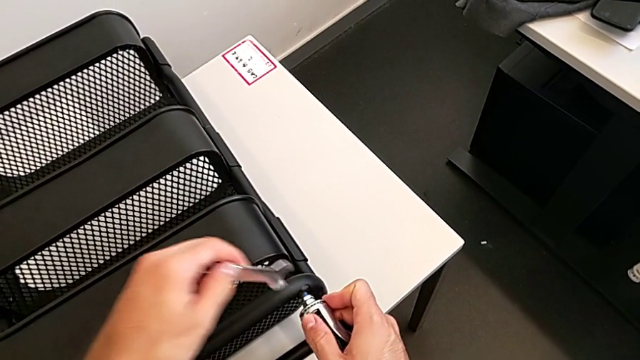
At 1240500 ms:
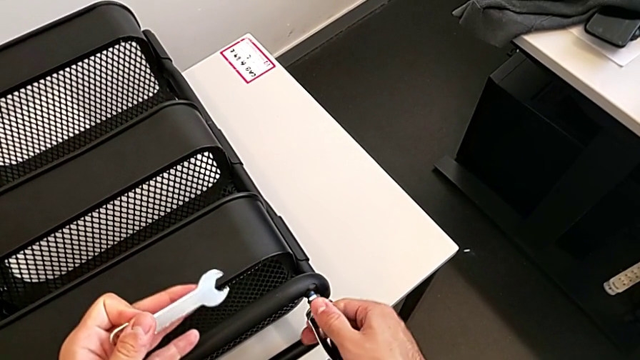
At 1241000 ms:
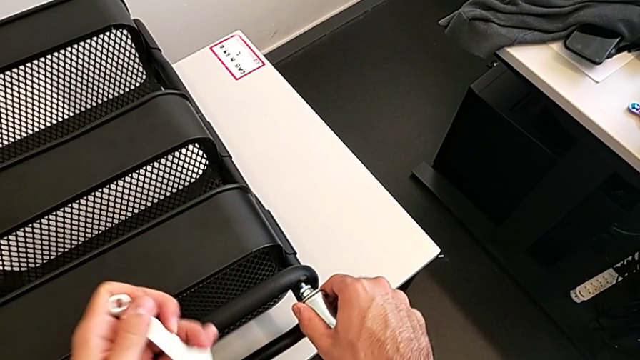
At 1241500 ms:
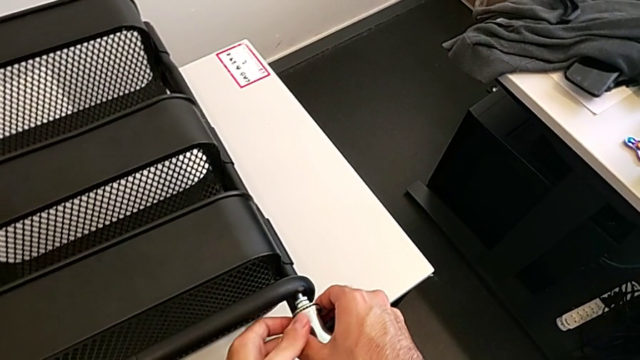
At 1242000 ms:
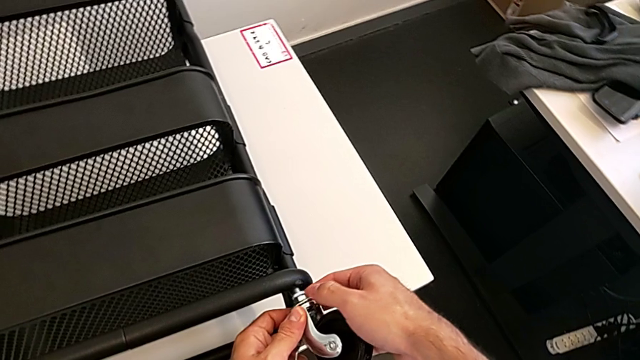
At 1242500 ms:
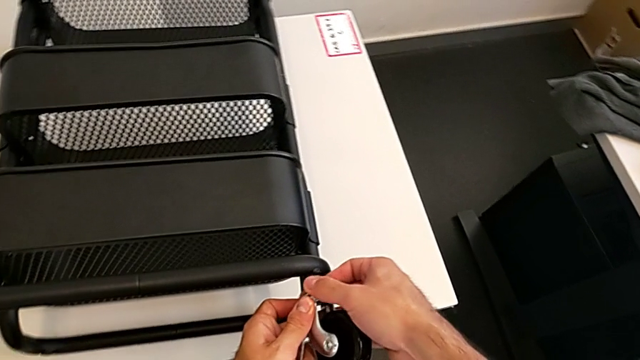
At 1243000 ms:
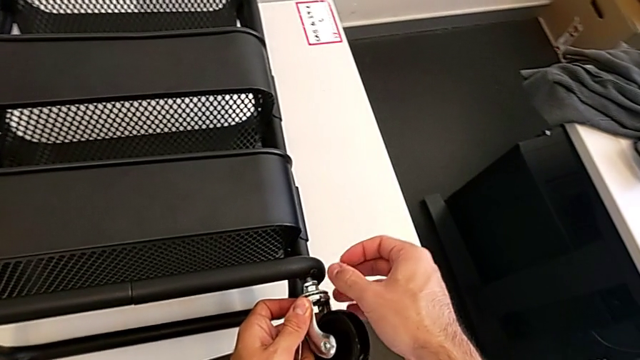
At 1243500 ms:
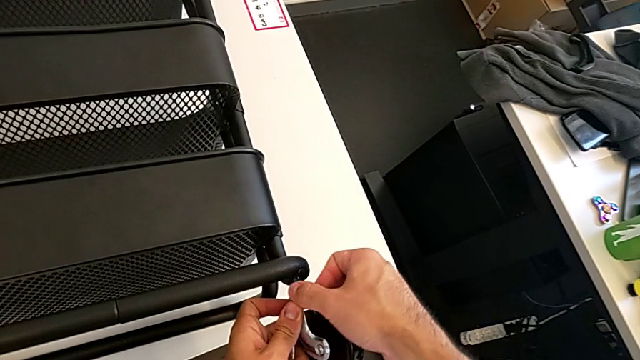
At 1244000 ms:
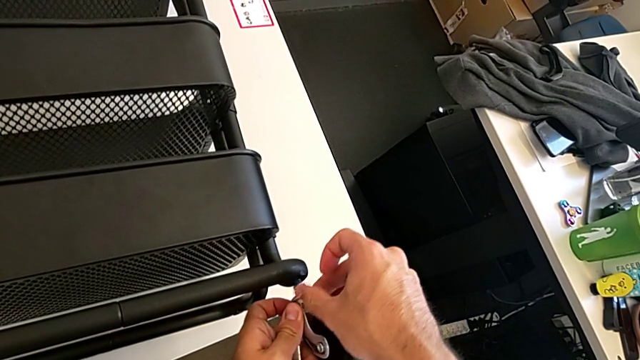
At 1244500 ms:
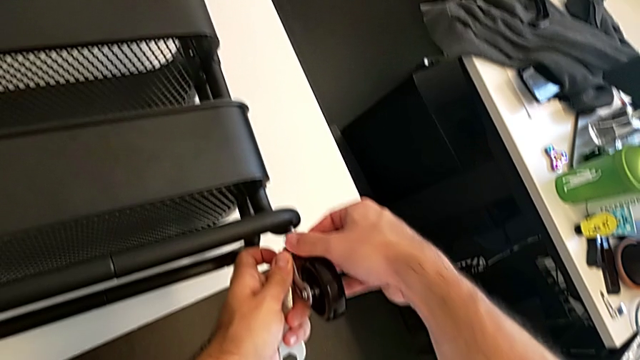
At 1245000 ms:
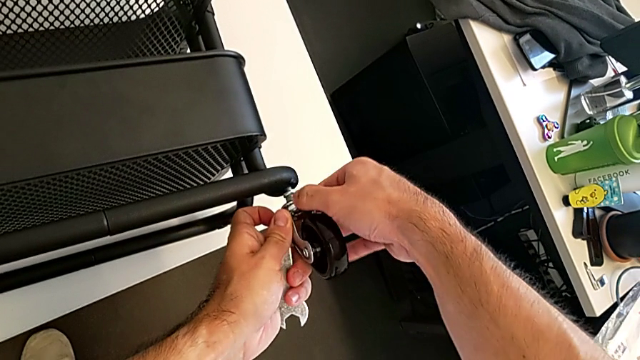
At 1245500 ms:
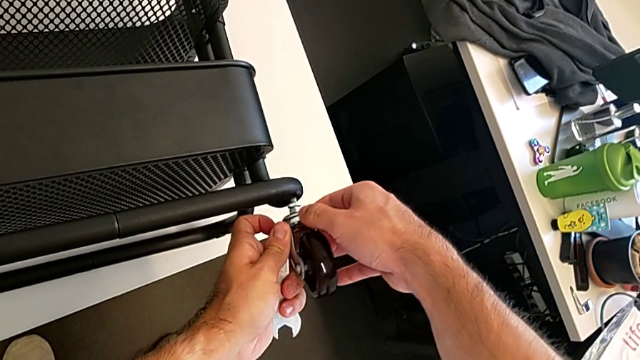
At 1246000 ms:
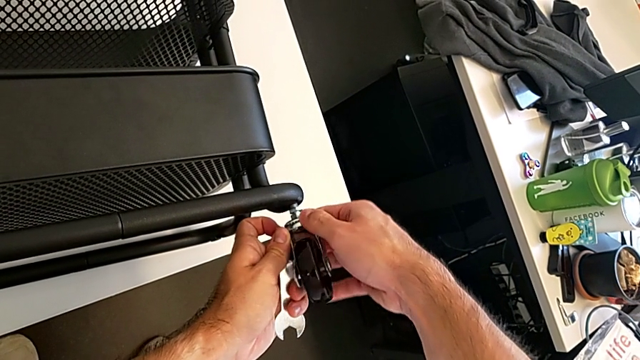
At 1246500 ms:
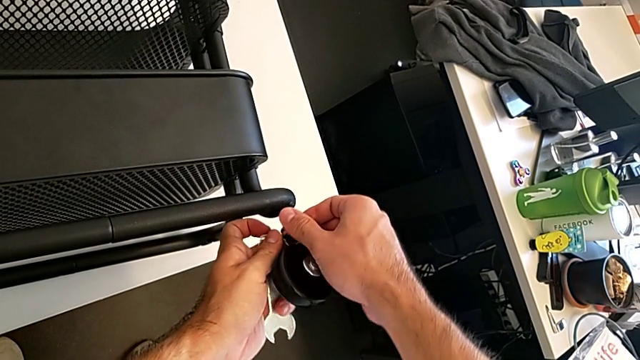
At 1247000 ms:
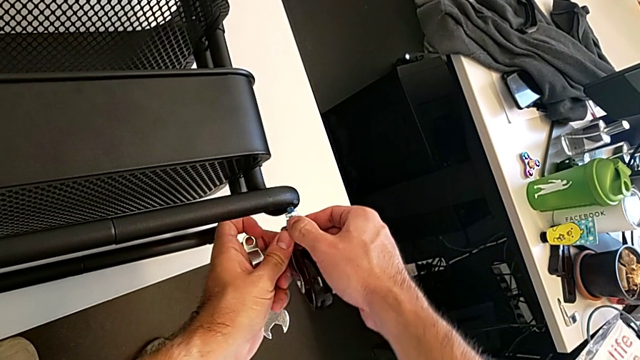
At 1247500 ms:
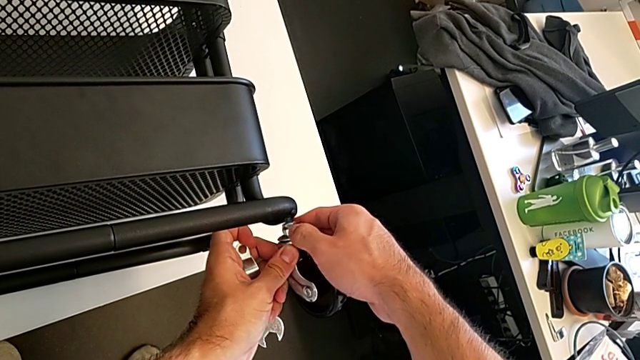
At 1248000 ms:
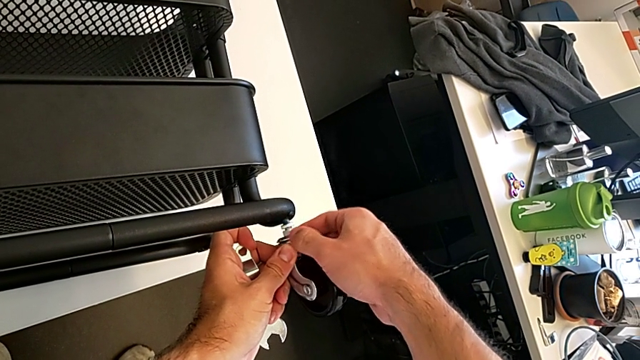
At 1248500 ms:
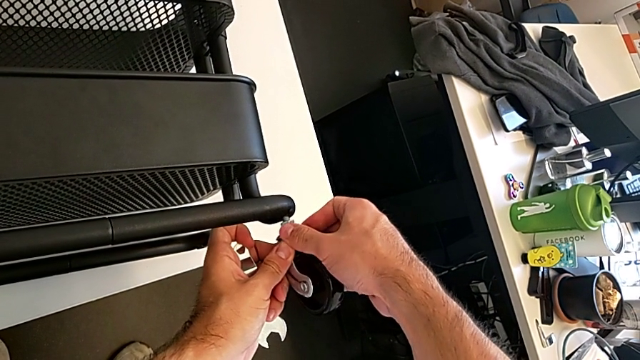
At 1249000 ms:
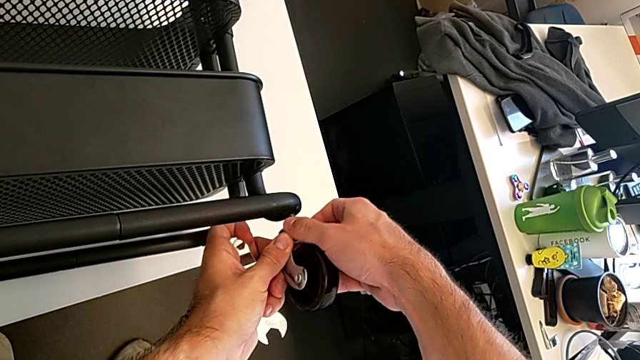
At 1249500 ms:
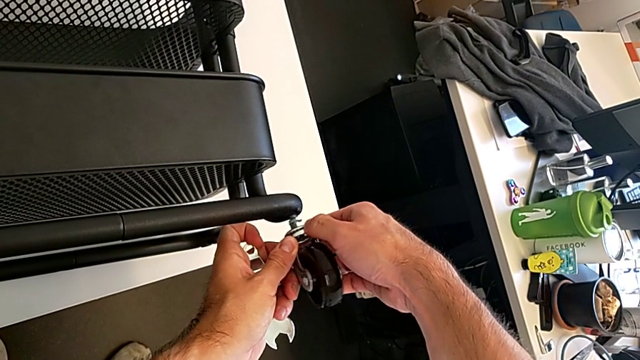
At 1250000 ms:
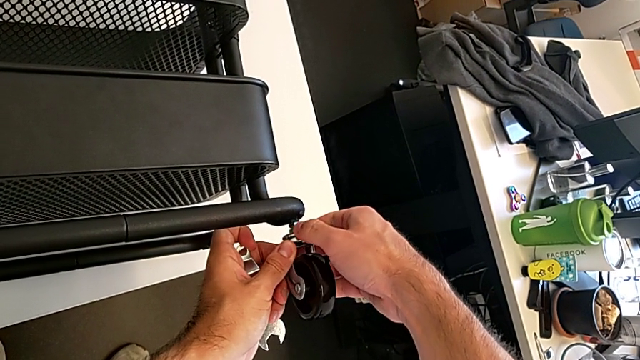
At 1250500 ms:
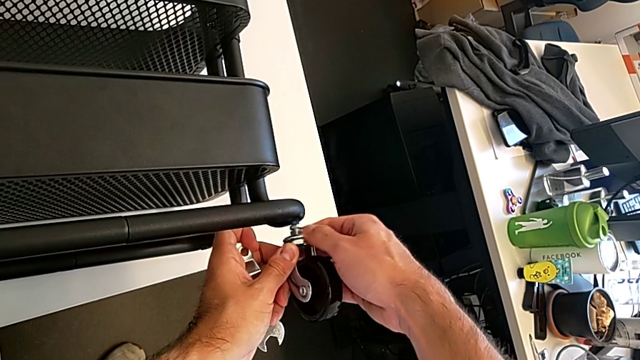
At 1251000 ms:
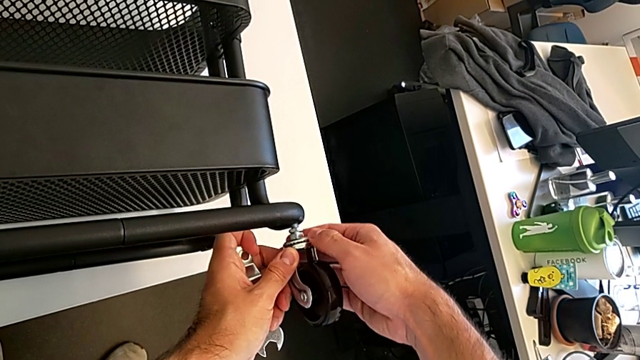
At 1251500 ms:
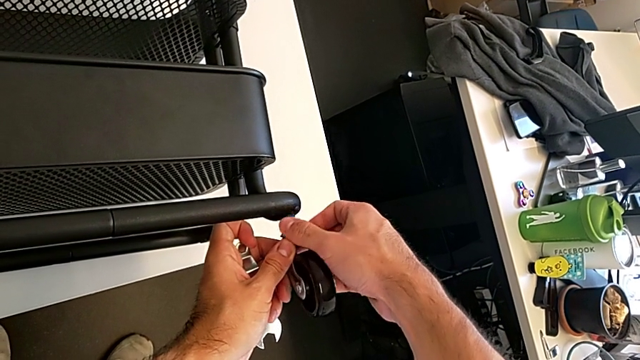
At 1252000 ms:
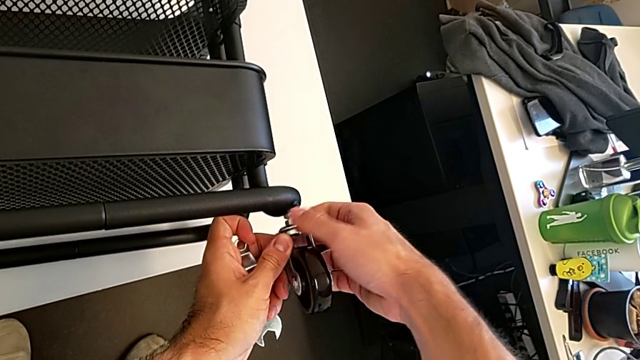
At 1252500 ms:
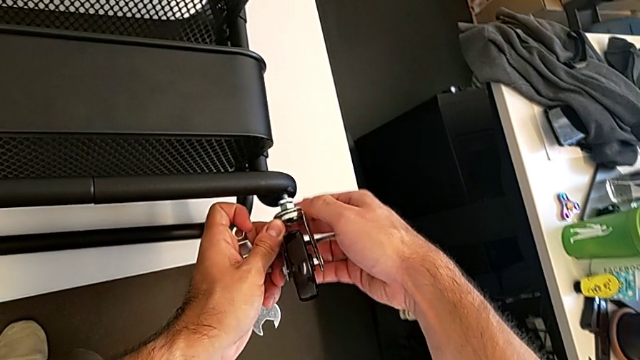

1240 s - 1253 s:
The camera wearer is screwing the four wheels. They keep wrongly screwing the first wheel in the wrong direction.

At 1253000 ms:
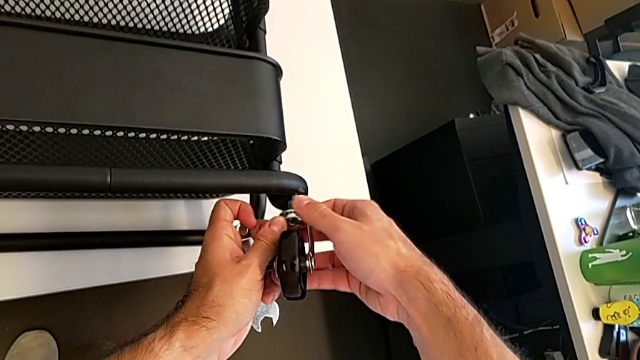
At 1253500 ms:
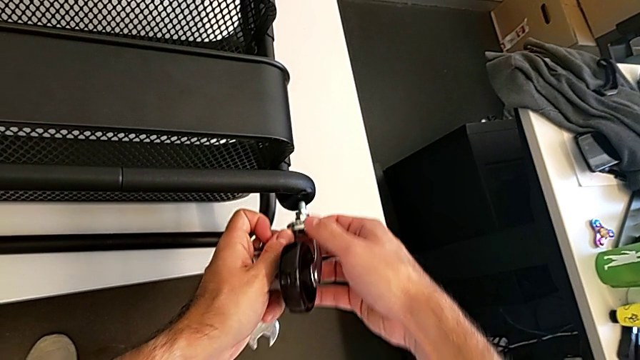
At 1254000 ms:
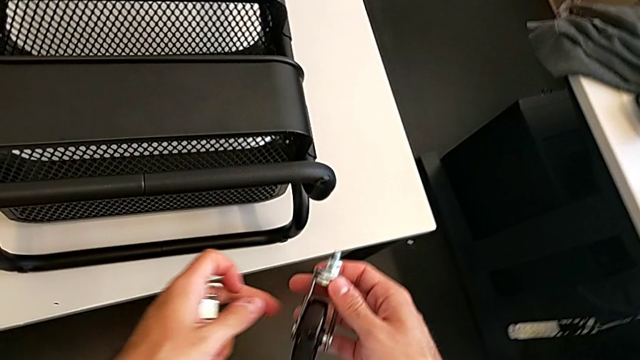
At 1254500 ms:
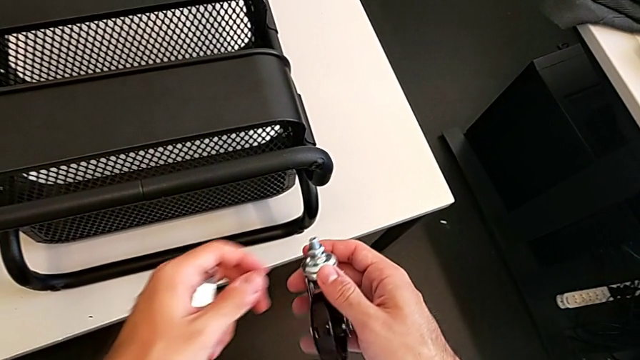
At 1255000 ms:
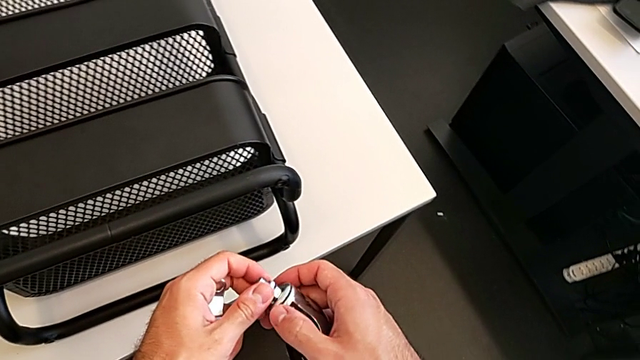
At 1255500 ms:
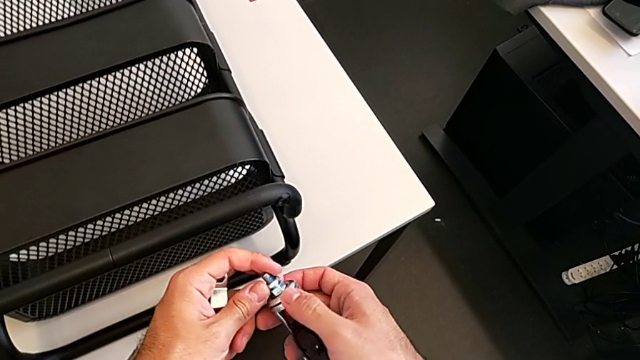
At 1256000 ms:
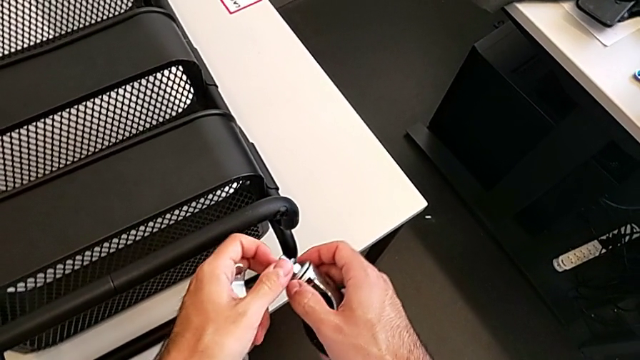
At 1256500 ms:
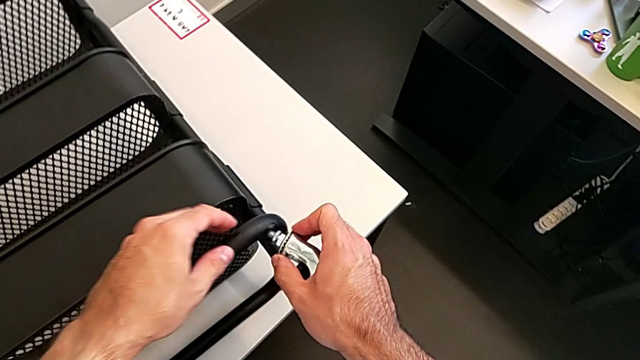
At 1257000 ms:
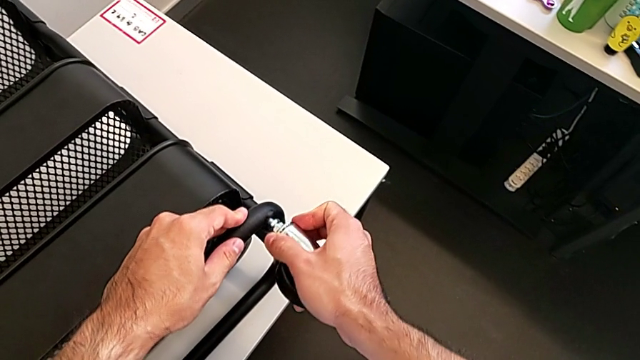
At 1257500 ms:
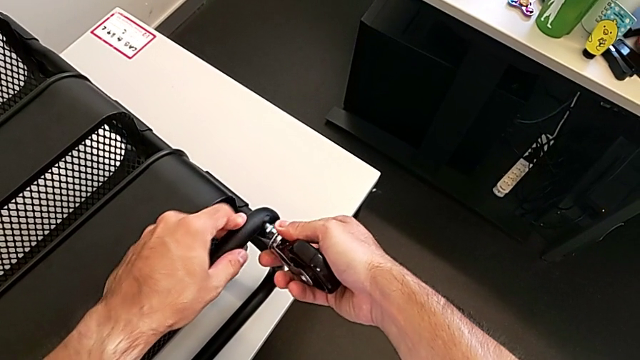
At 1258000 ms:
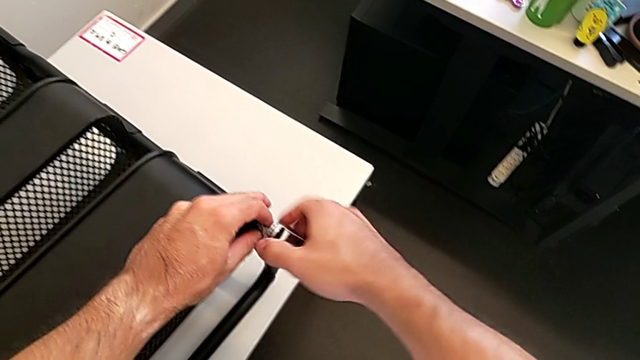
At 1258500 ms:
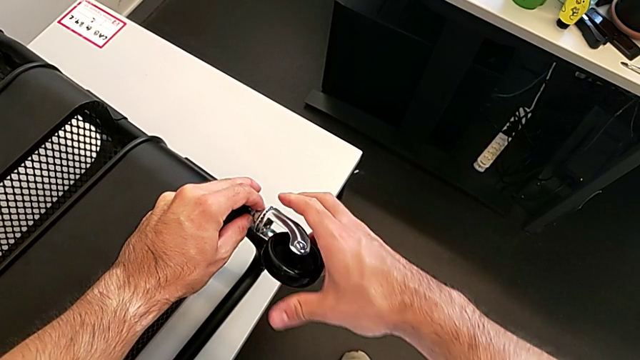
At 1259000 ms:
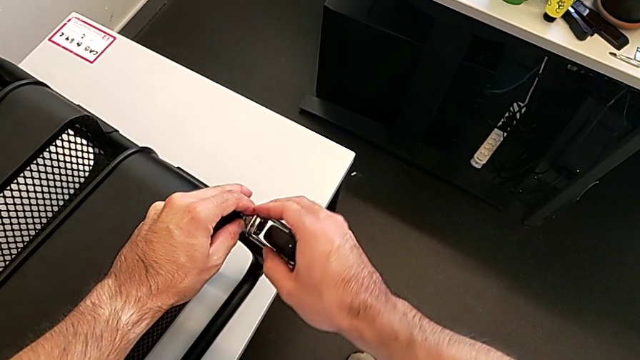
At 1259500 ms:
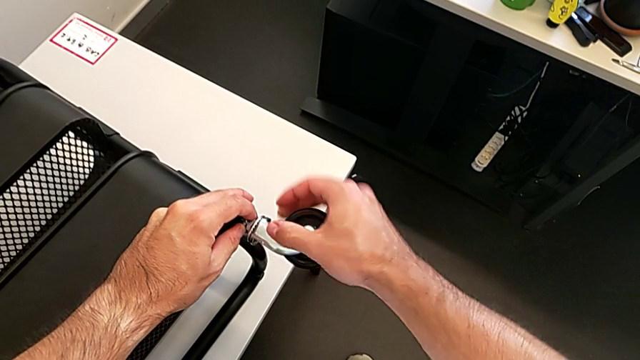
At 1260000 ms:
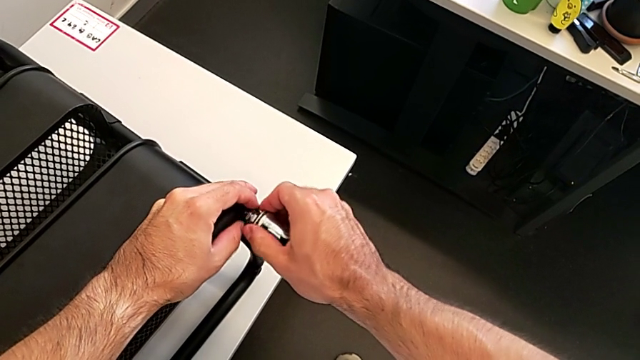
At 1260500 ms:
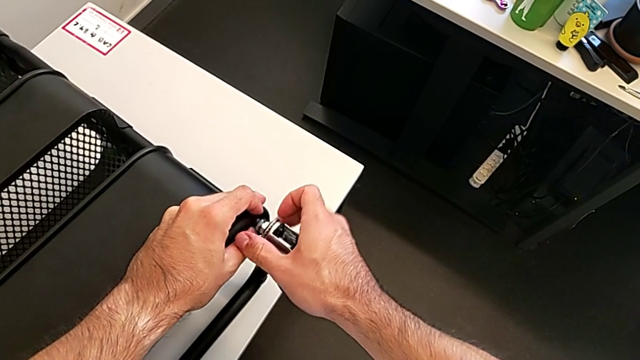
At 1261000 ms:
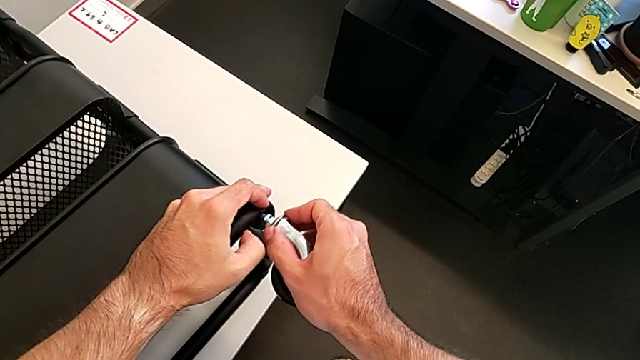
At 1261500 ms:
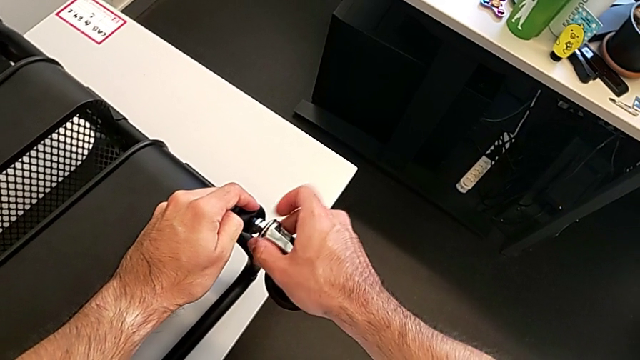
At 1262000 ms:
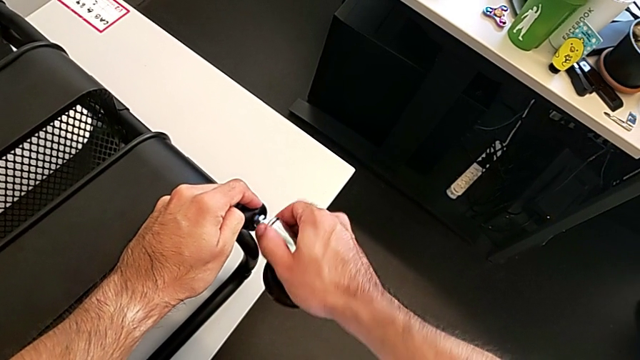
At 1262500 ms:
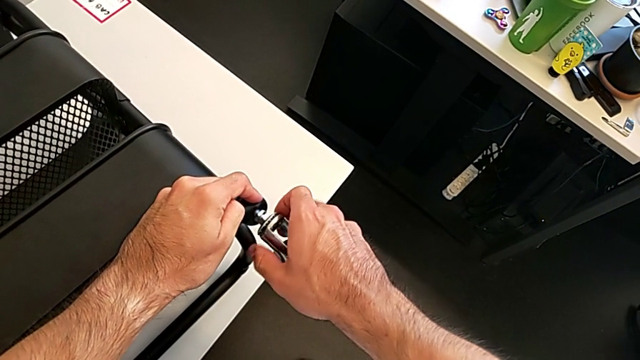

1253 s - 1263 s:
The camera wearer is screwing the four wheels. They insert the first wheel and begin to screw it.
